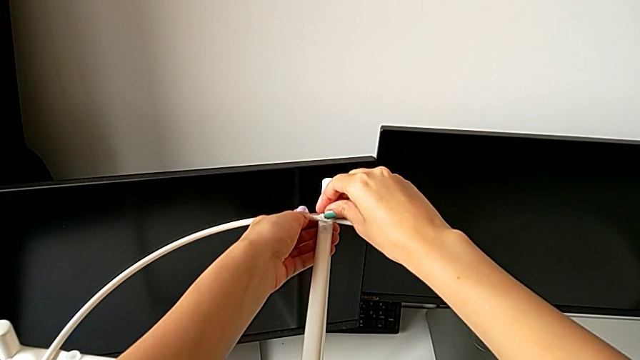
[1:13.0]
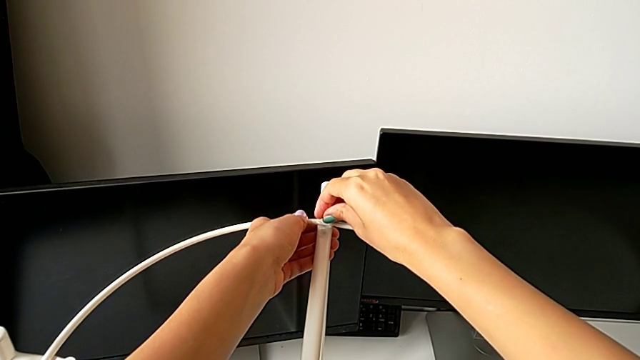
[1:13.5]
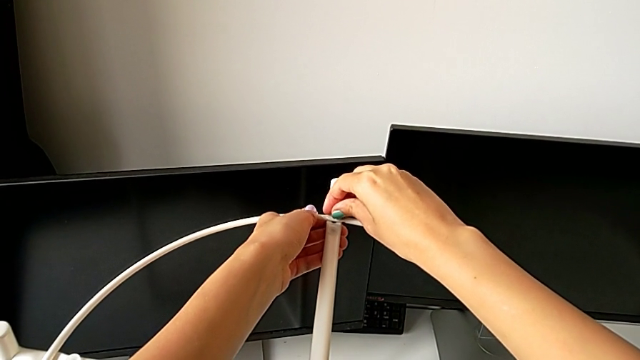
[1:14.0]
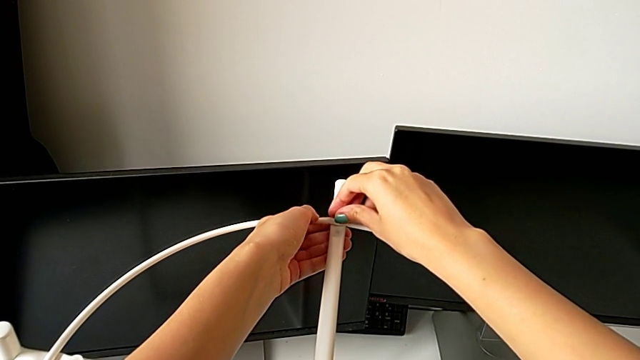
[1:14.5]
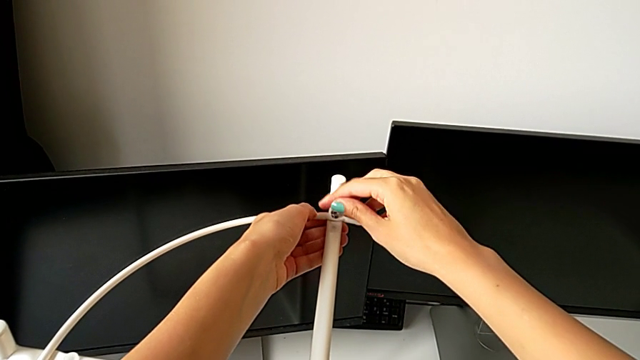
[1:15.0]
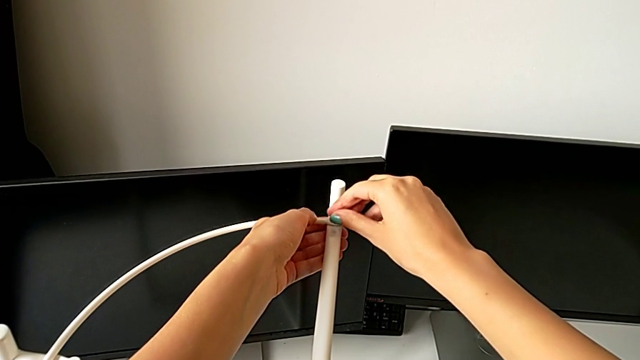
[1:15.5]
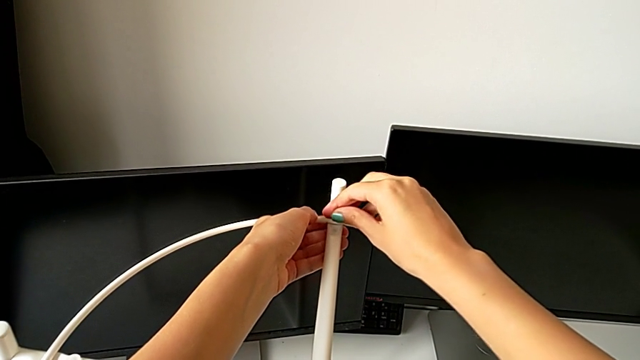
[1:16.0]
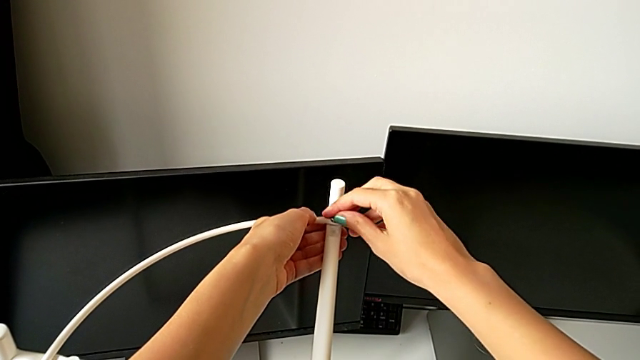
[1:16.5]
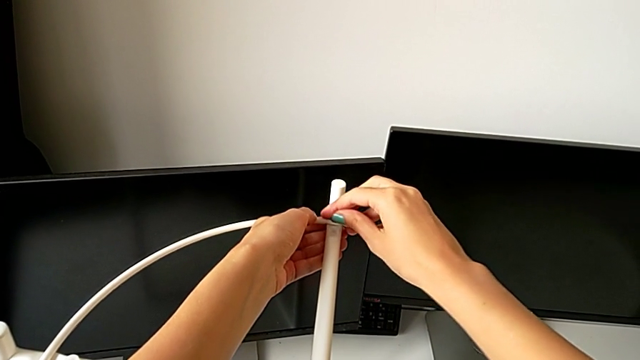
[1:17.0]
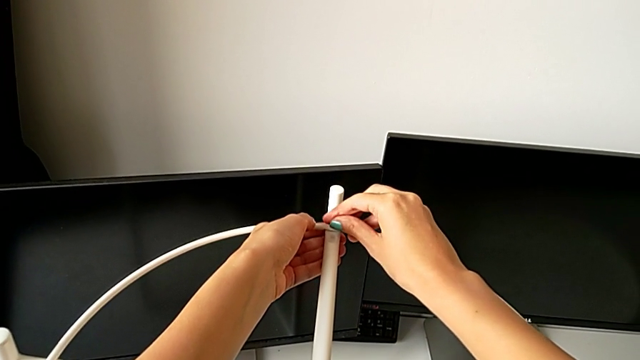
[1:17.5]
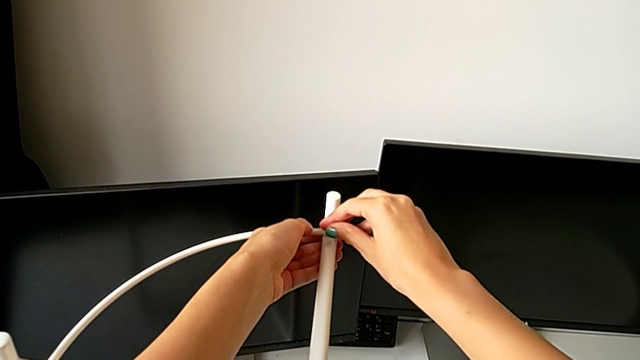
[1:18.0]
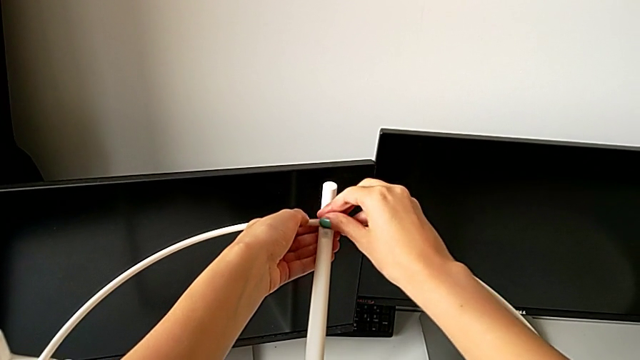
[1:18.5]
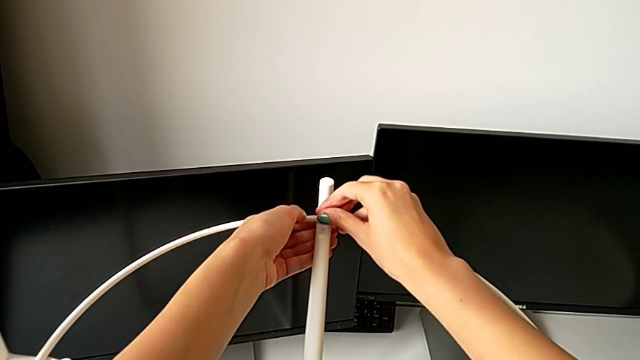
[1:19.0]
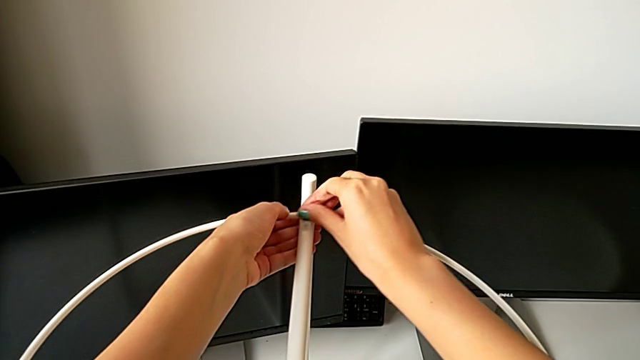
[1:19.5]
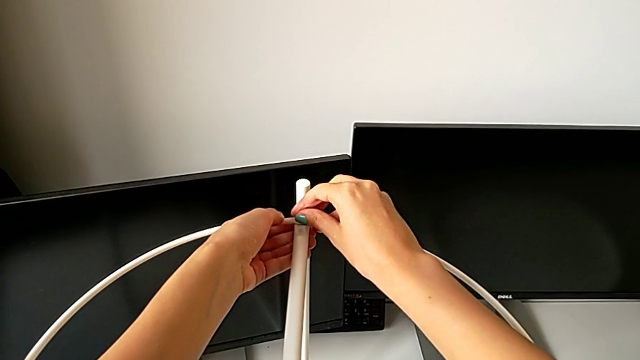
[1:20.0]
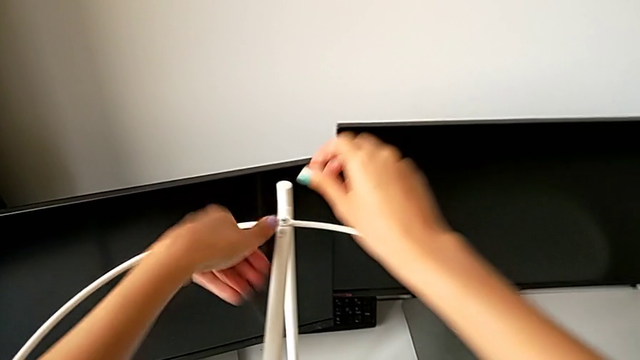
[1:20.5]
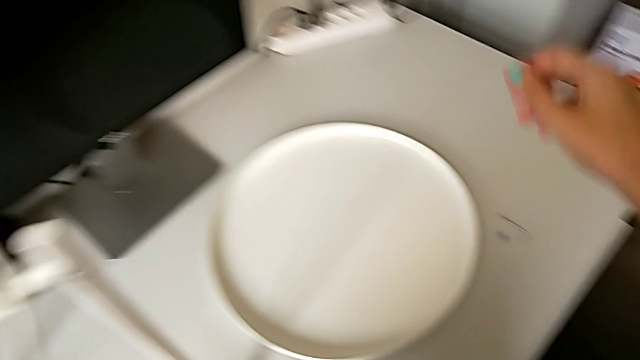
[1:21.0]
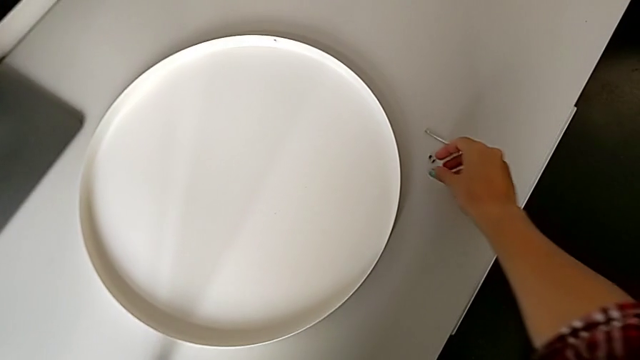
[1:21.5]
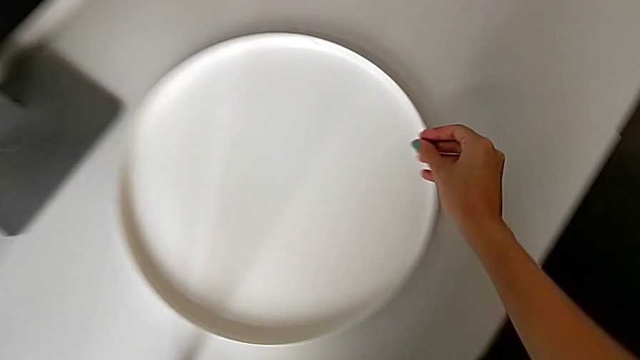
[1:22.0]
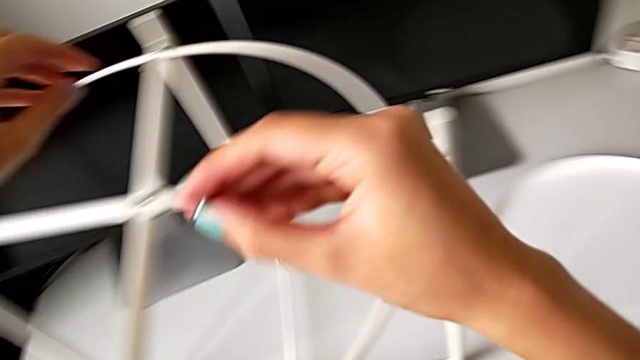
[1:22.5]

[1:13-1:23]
The camera wearer is screwing the circle into place. They keep screwing the hex socket head and grab it.

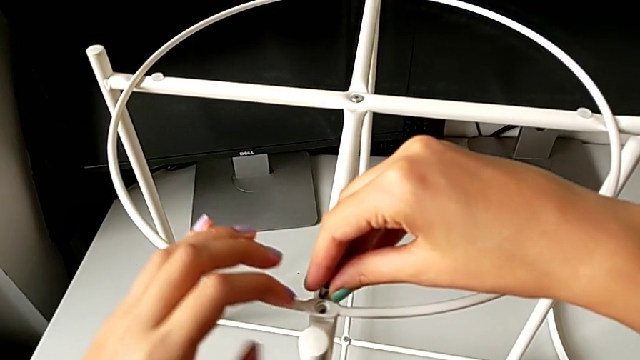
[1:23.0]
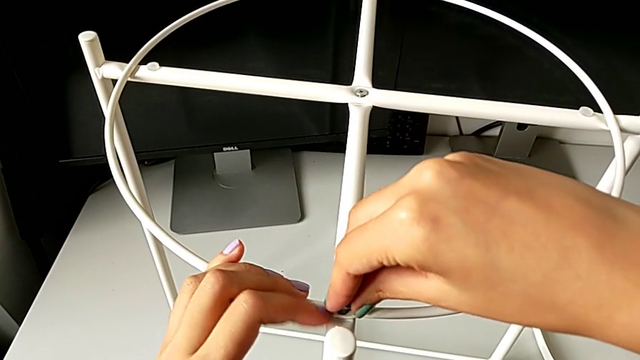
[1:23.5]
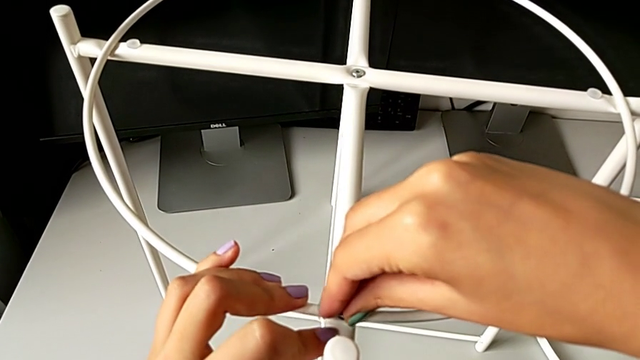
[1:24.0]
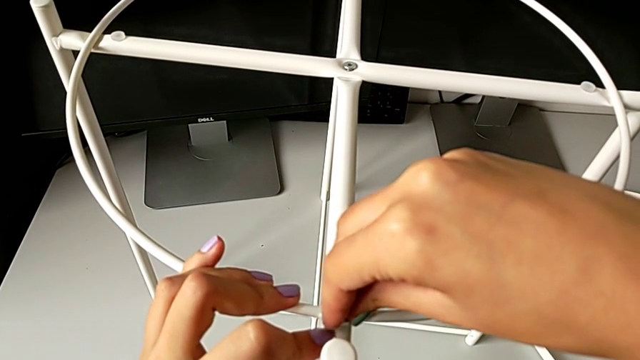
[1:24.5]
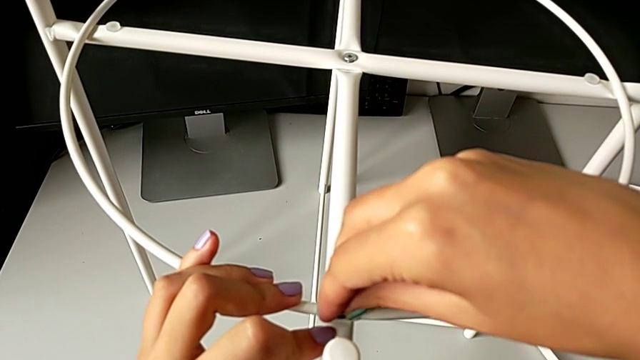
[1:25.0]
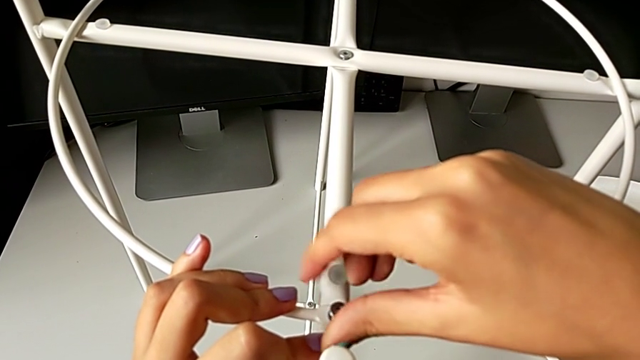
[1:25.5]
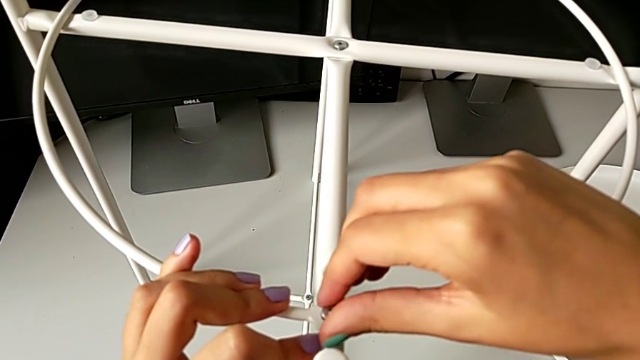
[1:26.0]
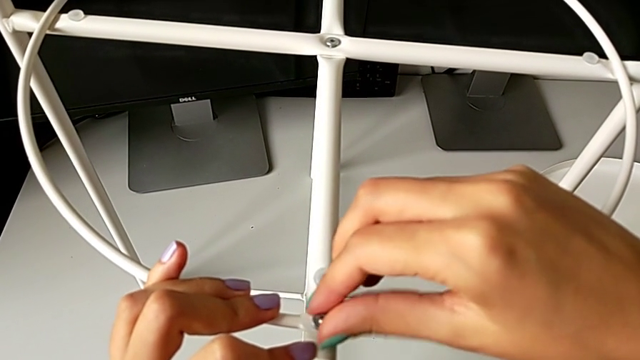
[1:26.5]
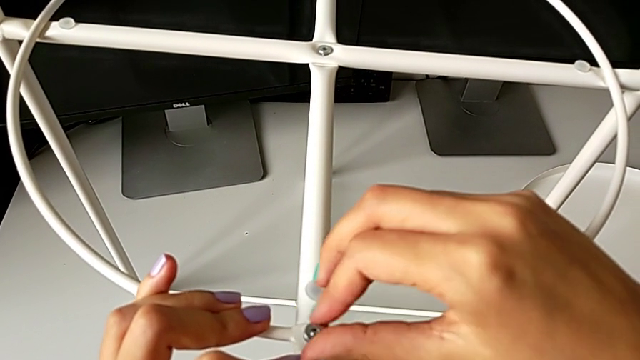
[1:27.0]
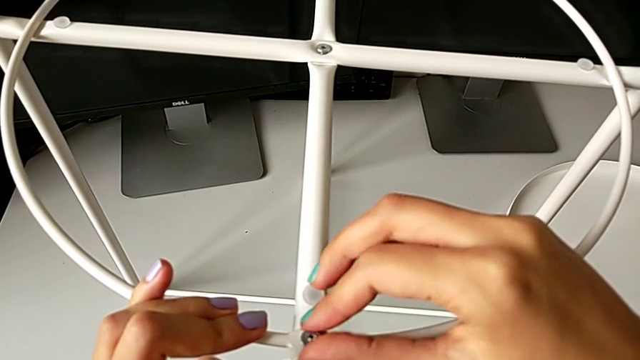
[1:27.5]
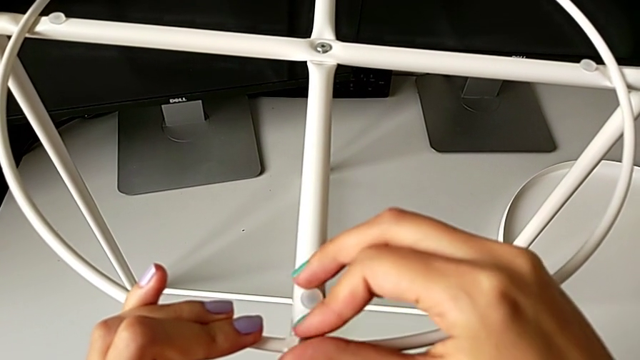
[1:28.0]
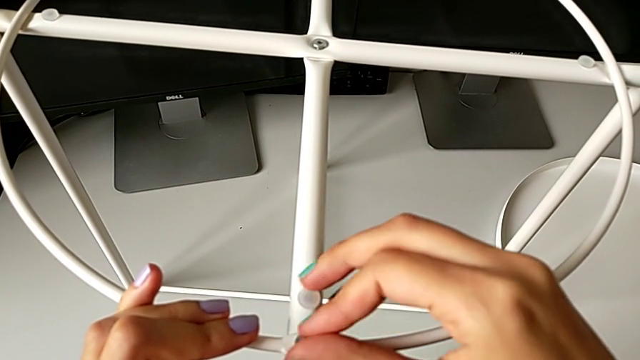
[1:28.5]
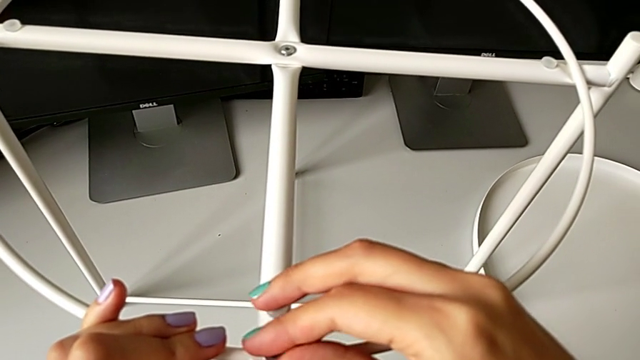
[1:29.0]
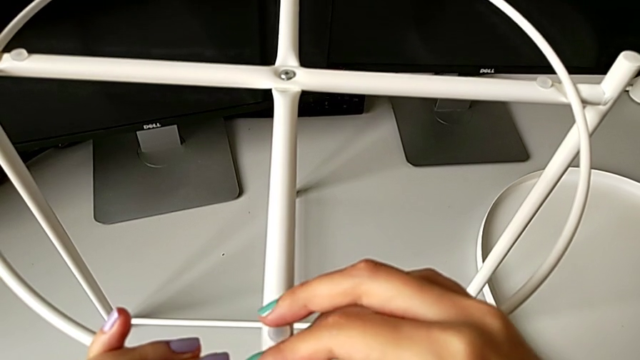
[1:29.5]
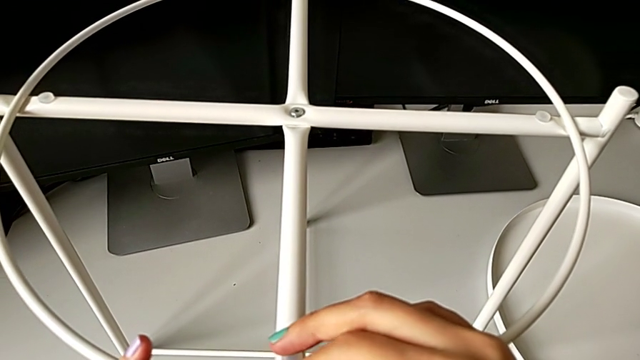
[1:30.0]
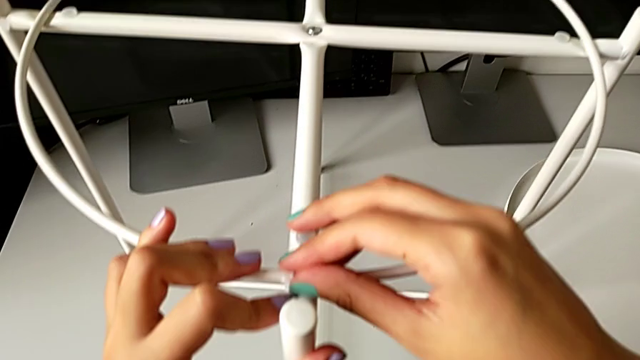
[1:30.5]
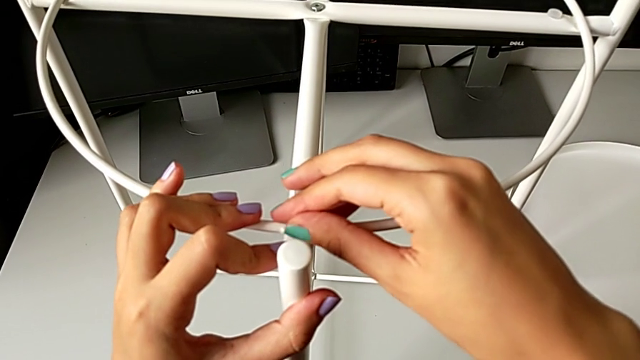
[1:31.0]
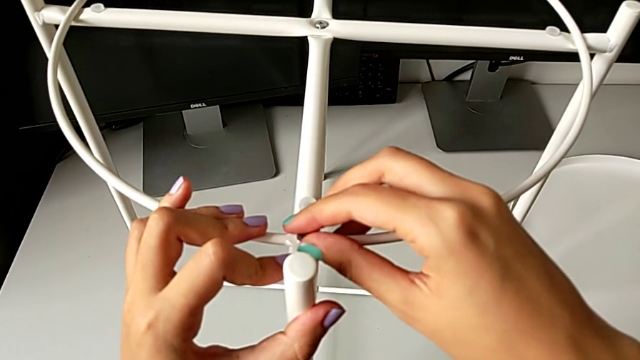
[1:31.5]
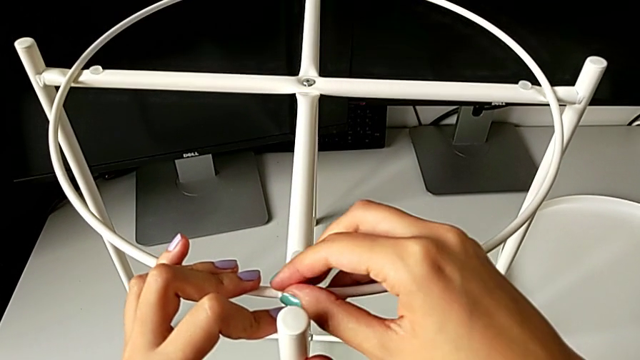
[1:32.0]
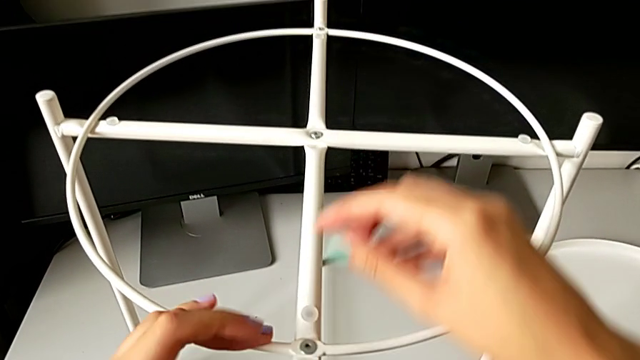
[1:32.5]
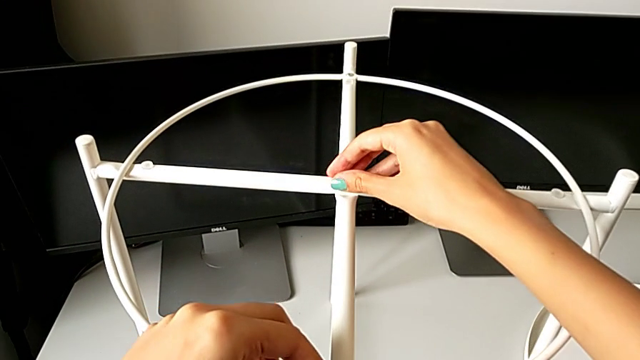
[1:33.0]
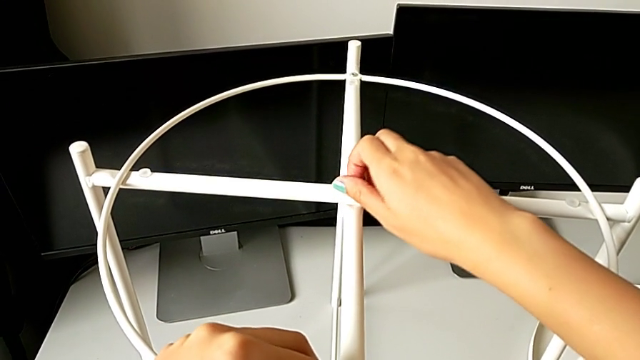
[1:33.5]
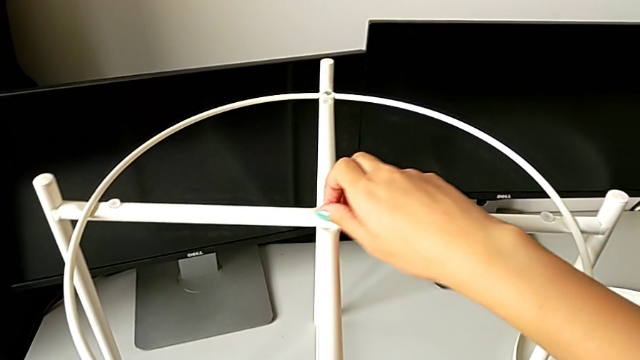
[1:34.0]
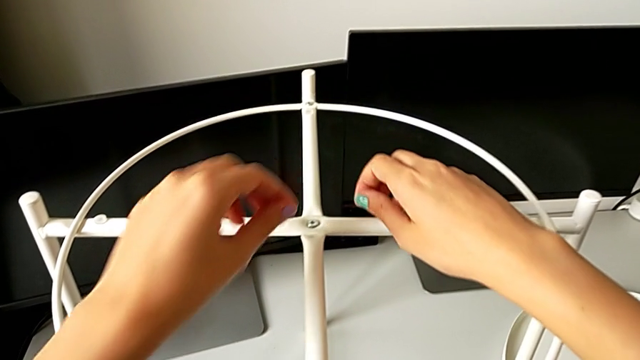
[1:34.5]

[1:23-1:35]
The camera wearer is screwing the circle into place. They insert the hex socket head, screw it, grab the top hex socket head and screw it.
